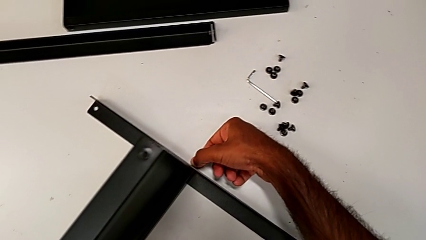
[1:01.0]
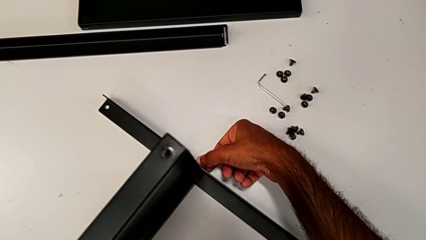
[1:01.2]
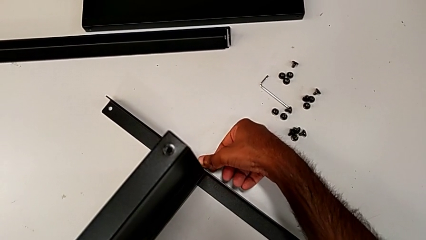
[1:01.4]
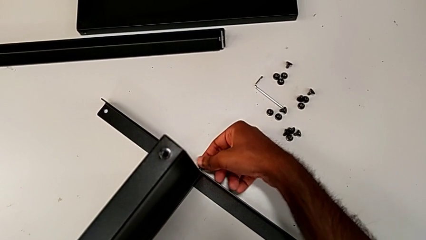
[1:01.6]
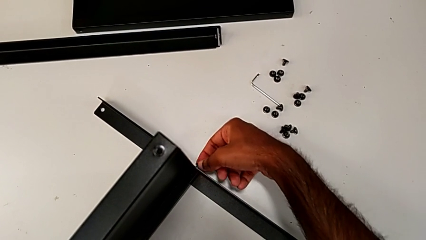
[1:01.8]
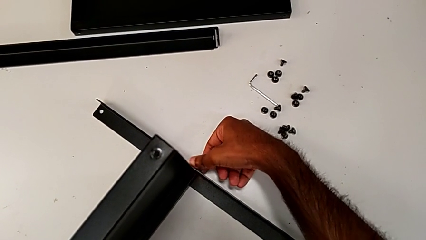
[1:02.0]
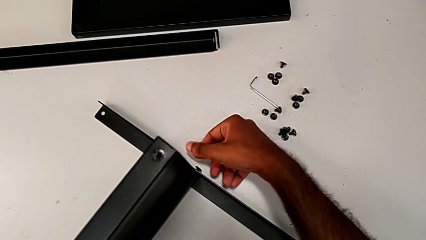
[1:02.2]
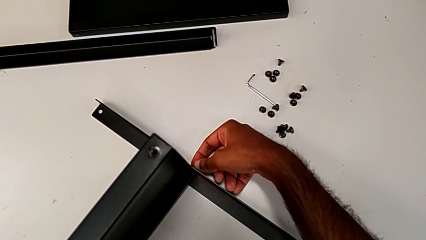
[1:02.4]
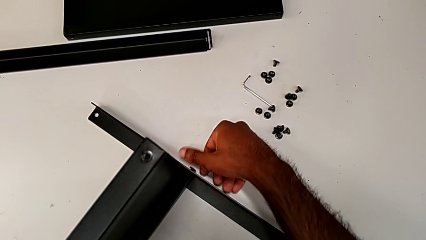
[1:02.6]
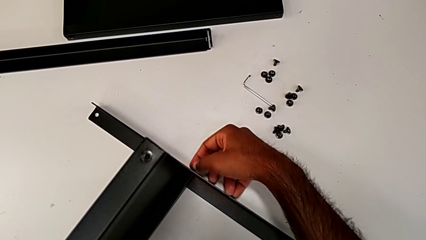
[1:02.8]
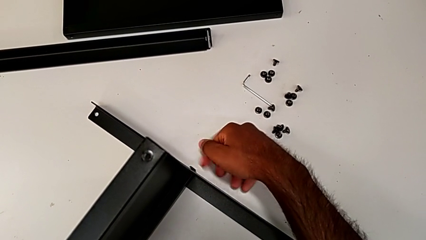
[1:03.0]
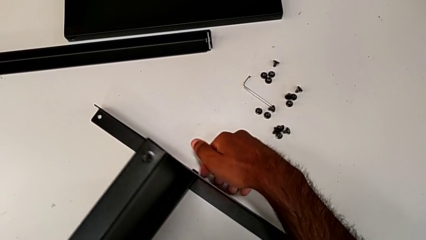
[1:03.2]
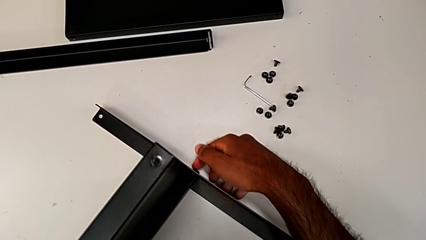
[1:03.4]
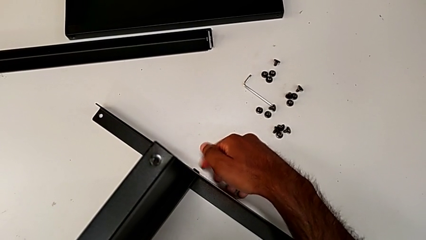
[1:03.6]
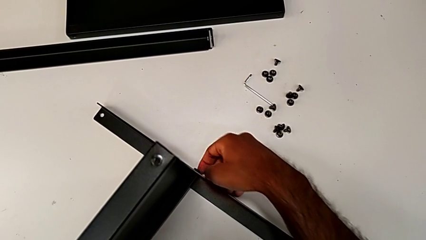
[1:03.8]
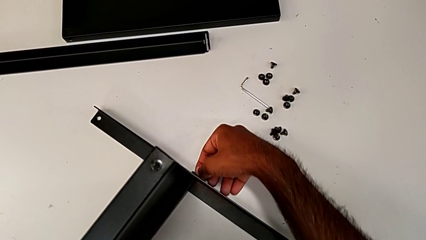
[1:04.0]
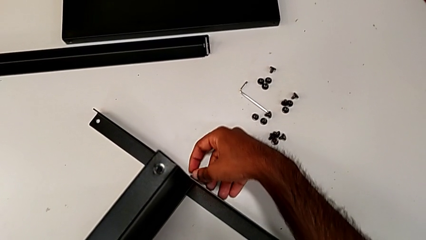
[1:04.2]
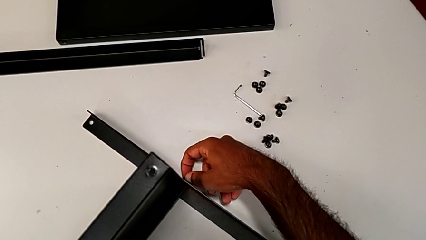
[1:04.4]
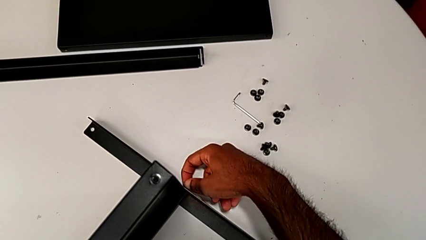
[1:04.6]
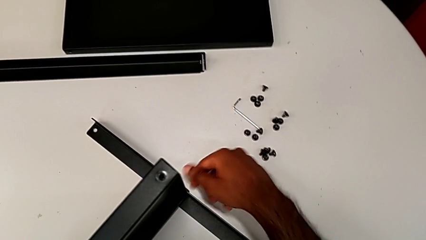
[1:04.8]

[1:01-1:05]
The camera wearer is screwing one side of the first leg to the shelf. They screw the hex socket head.

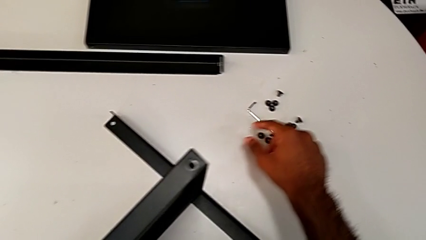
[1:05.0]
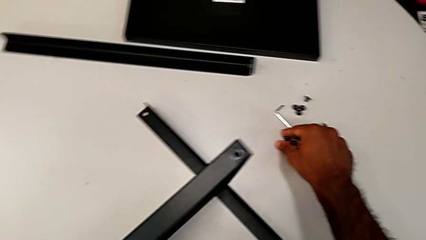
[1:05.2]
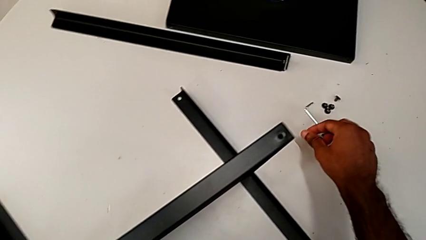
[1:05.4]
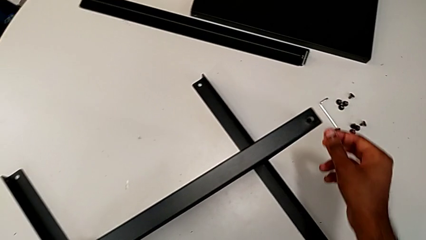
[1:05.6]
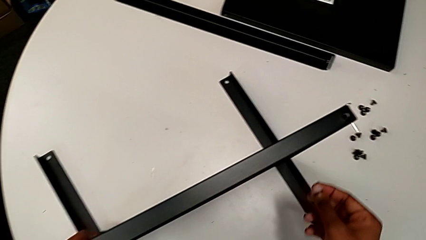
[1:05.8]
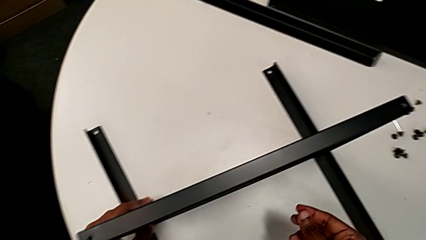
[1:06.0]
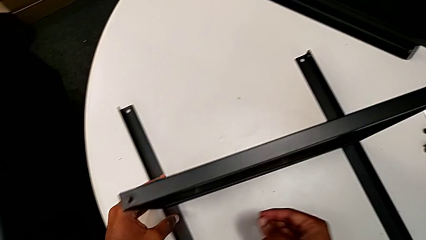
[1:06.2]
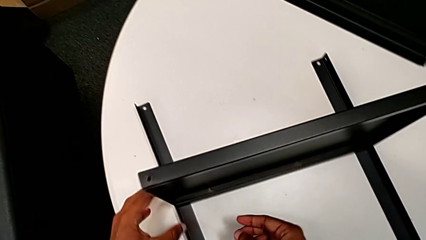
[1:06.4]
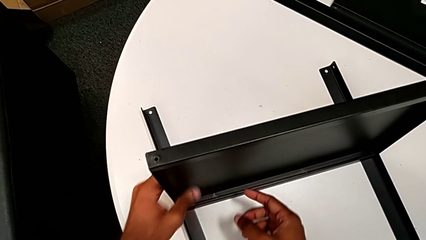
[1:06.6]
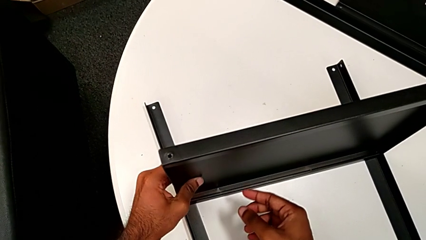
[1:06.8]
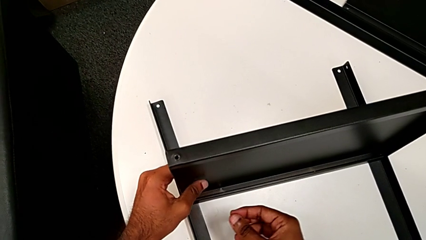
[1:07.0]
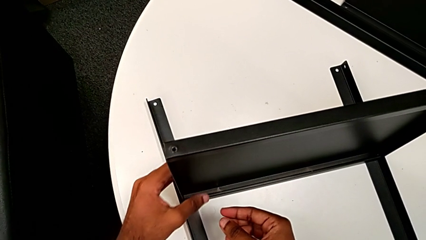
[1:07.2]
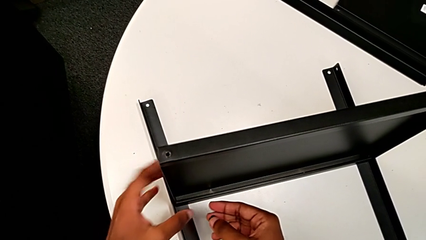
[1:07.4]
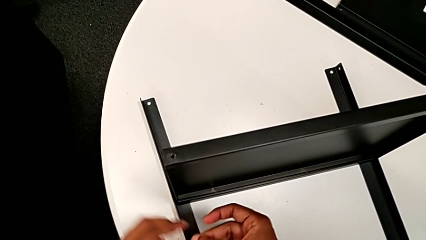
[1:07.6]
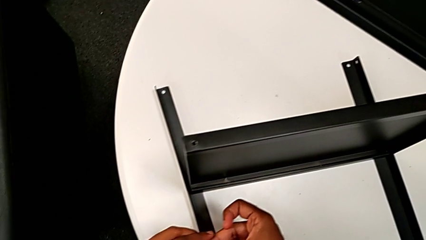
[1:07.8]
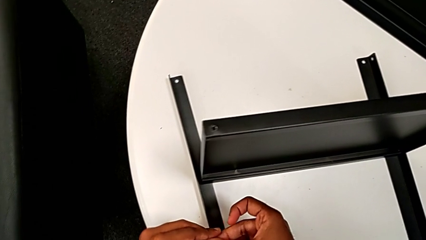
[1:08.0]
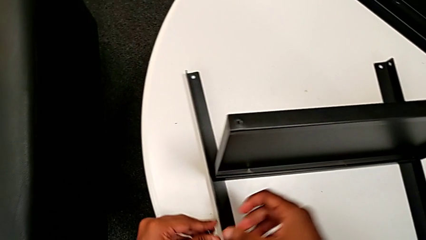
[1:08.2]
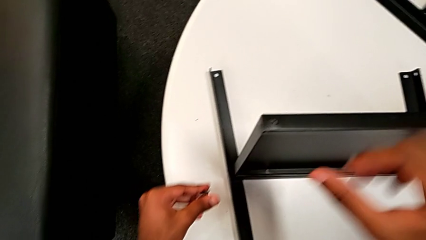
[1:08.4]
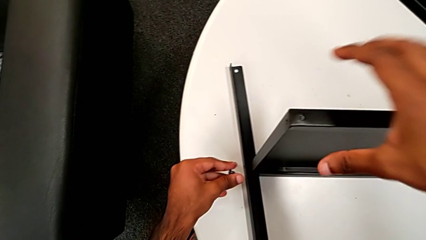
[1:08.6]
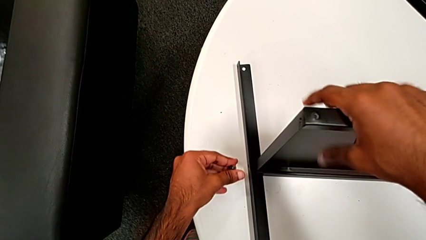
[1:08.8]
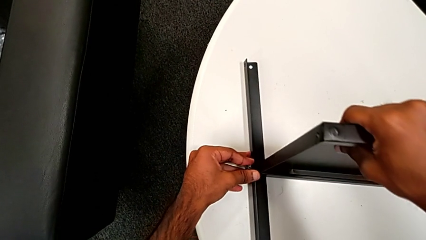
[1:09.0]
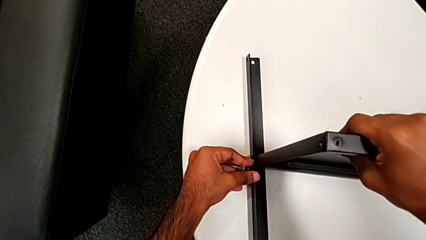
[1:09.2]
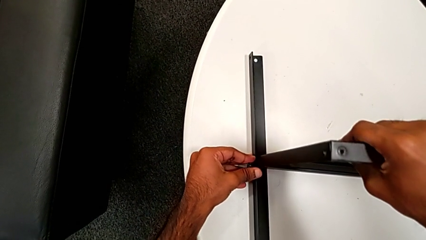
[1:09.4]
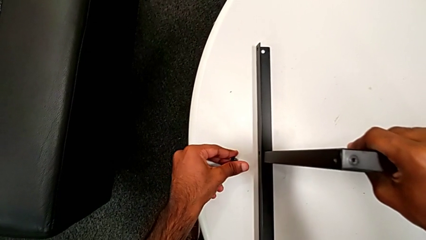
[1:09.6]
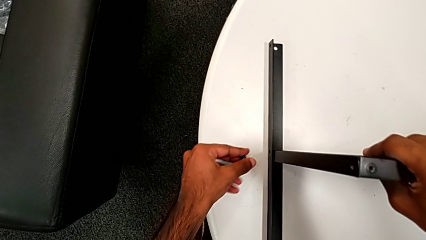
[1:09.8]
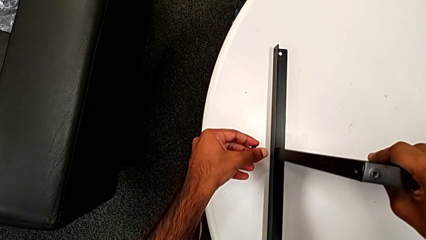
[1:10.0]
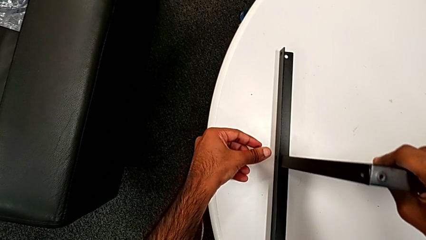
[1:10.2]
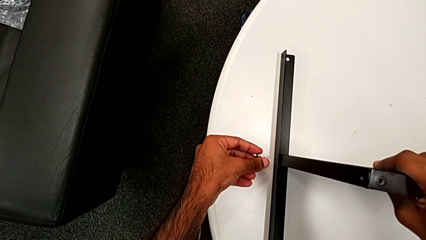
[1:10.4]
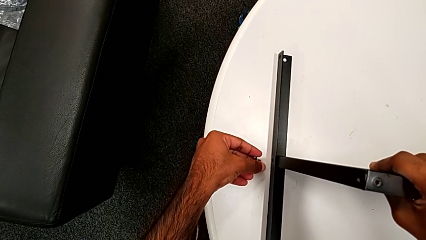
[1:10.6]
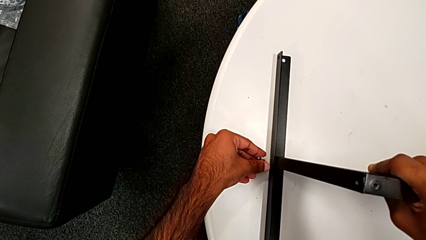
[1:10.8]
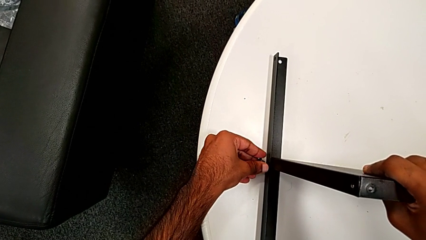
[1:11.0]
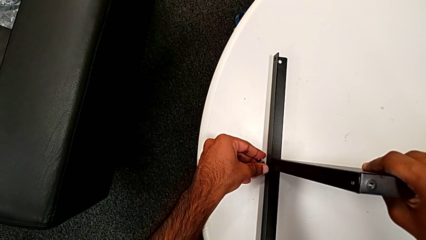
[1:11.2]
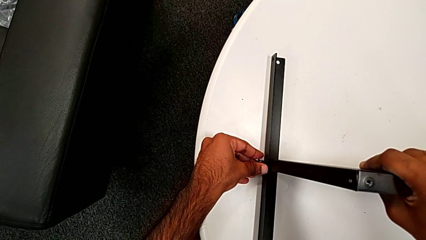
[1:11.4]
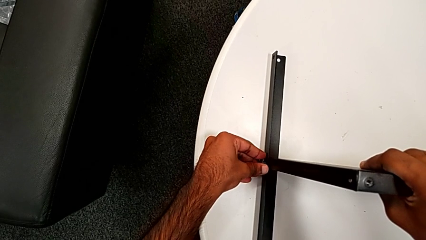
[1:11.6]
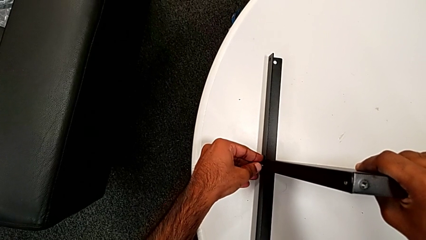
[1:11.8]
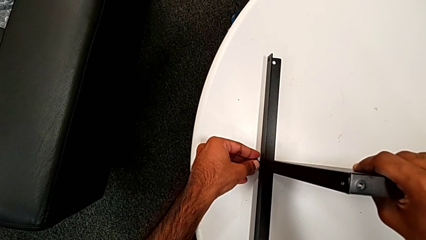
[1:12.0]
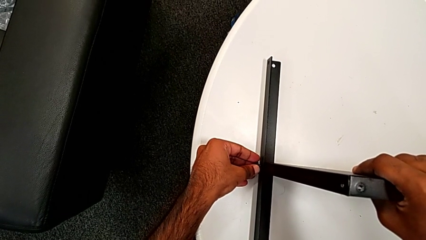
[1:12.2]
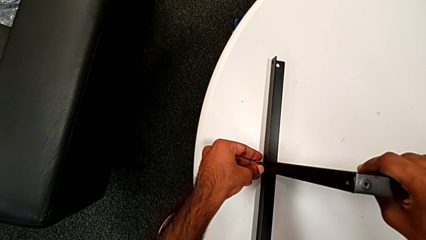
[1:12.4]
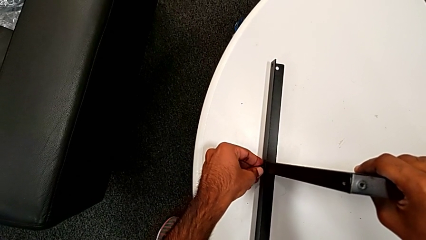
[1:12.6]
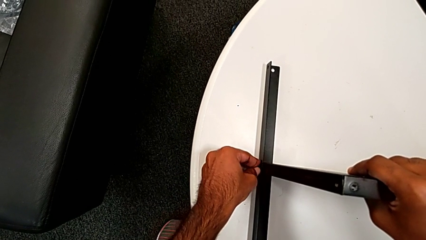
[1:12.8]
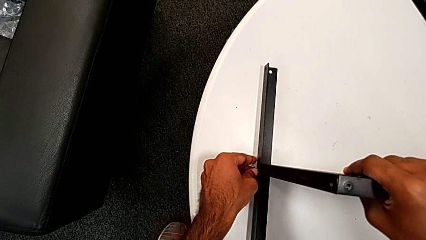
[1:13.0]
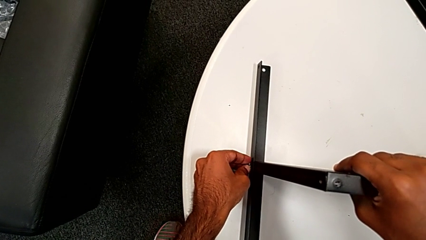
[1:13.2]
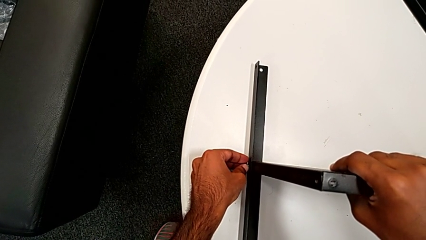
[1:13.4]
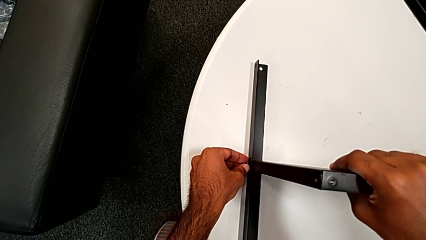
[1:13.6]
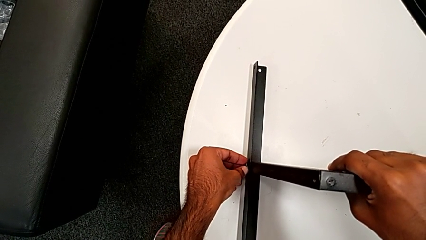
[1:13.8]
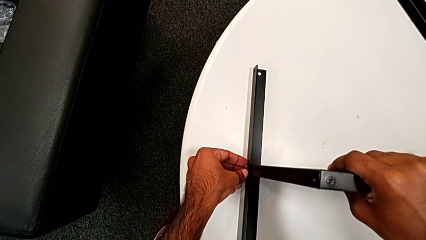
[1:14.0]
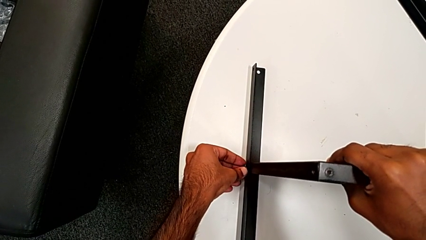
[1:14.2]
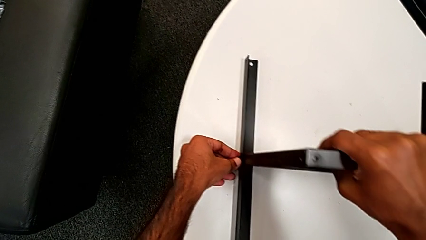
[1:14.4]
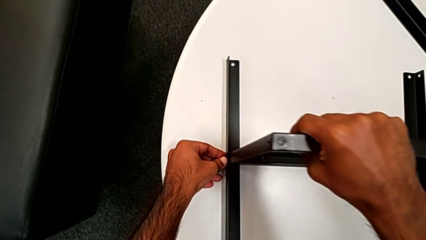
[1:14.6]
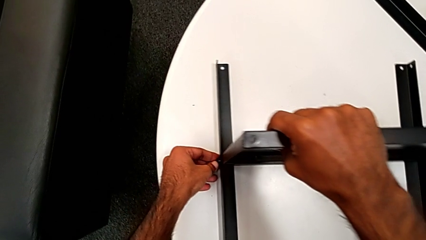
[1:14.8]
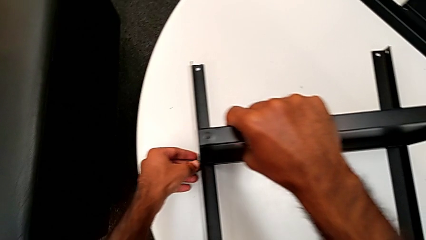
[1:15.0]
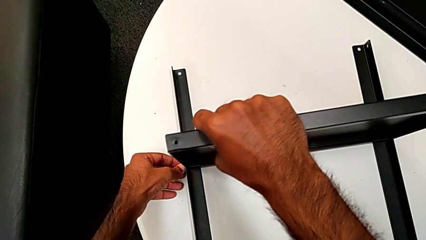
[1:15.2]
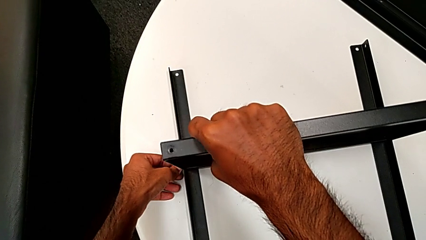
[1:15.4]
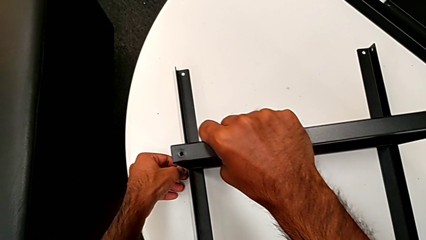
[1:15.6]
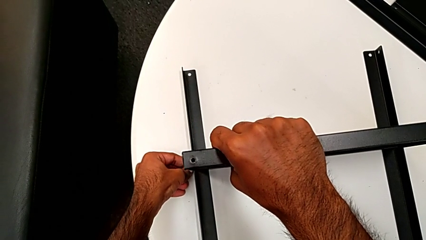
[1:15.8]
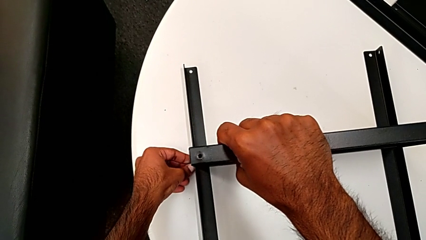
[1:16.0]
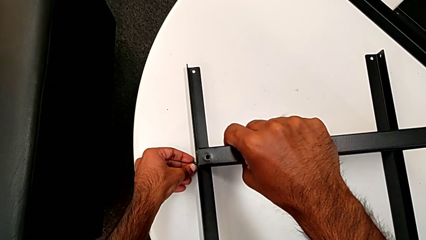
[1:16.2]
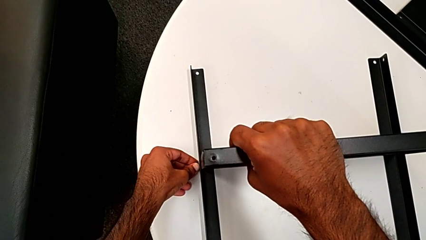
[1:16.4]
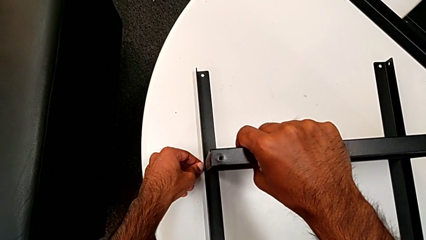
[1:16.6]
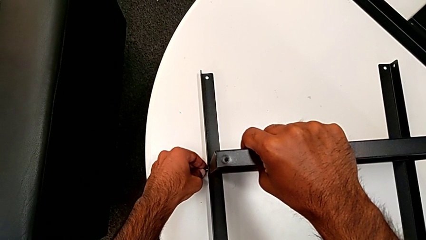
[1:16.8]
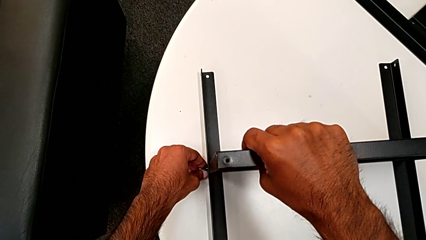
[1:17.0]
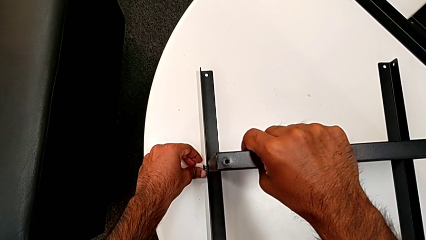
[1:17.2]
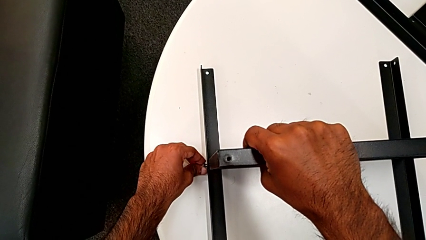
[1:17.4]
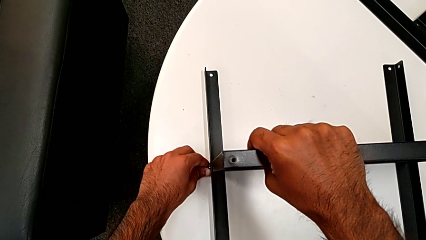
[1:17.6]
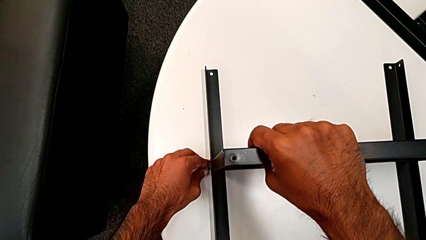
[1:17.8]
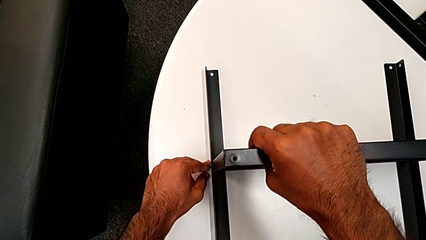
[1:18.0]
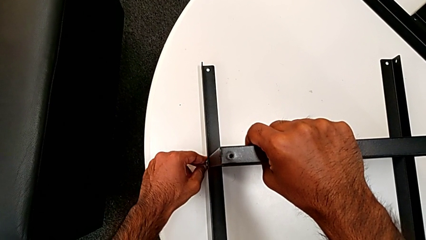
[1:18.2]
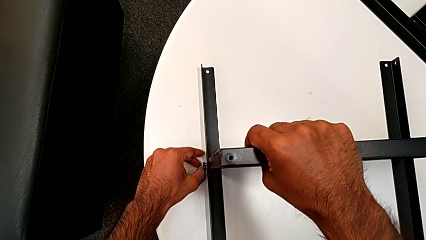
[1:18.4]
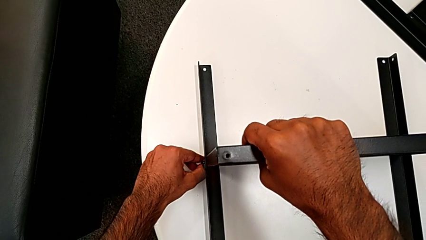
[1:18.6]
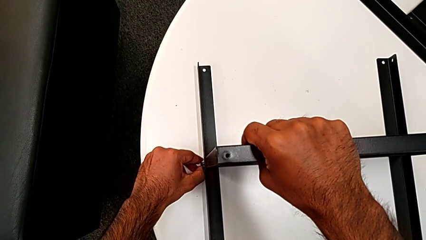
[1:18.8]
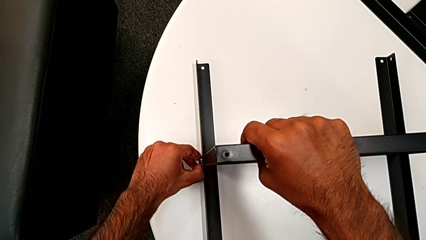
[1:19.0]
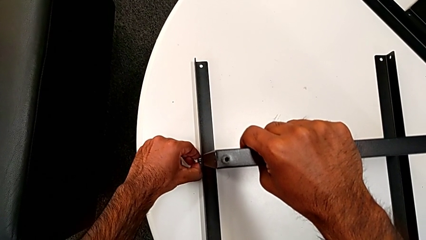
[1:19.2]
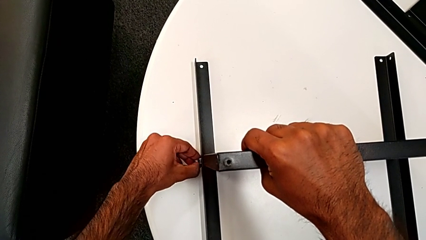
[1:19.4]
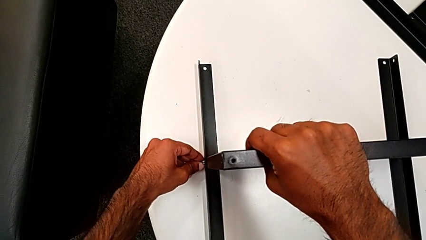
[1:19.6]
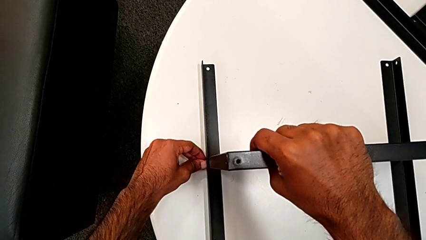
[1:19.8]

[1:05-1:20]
The camera wearer is screwing one side of the second leg to the shelf. They grab the hex socket head, align the tray, grab the hex socket head, insert it and begin to insert it.
